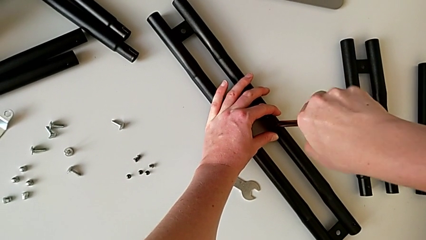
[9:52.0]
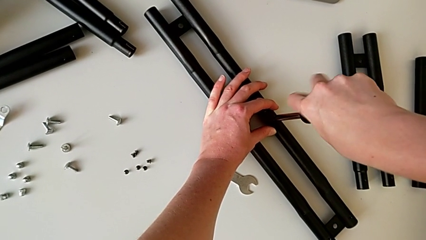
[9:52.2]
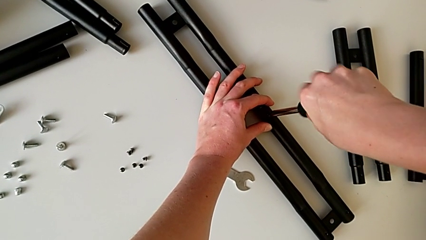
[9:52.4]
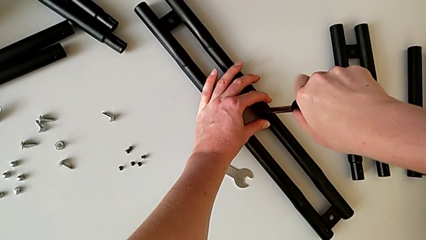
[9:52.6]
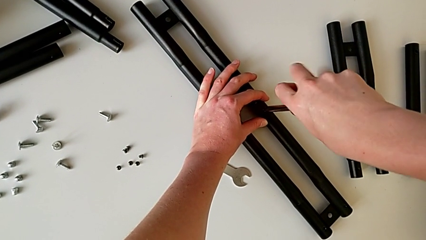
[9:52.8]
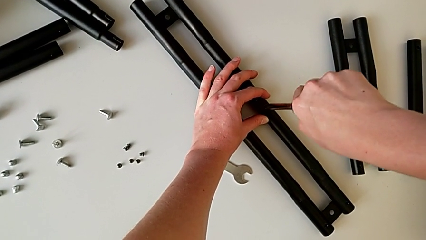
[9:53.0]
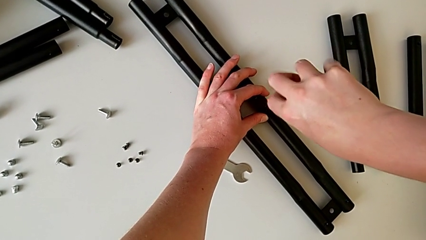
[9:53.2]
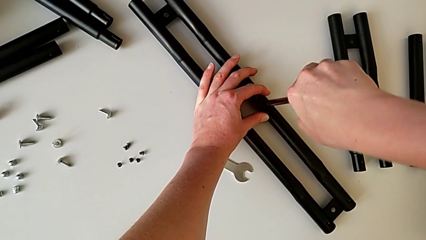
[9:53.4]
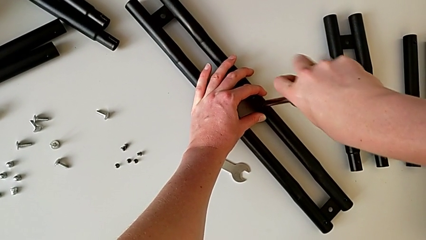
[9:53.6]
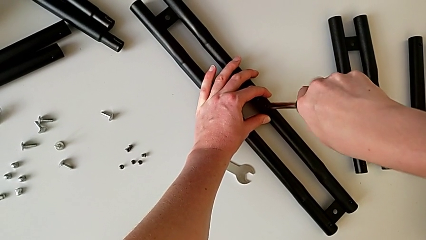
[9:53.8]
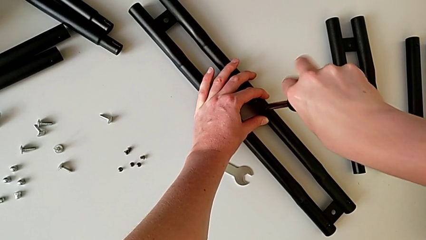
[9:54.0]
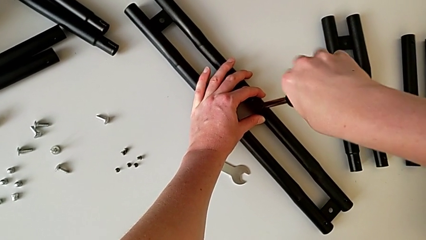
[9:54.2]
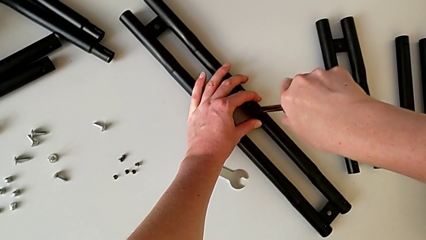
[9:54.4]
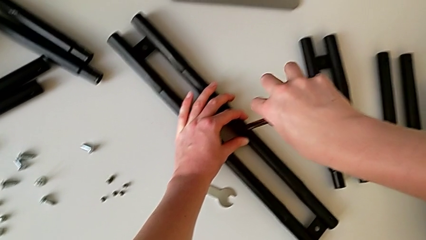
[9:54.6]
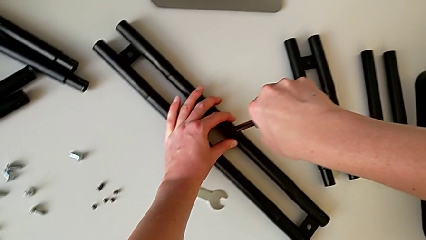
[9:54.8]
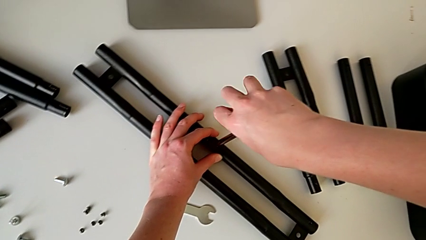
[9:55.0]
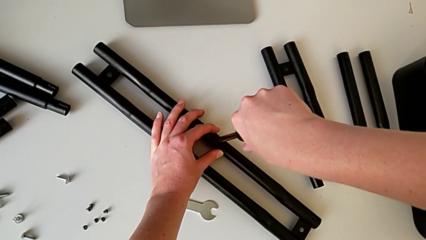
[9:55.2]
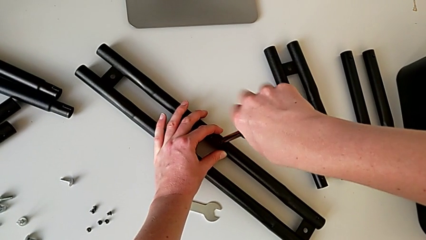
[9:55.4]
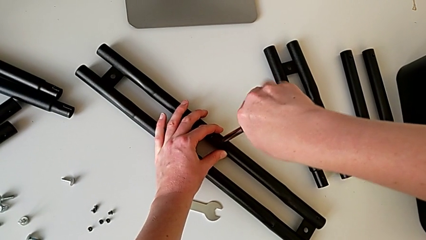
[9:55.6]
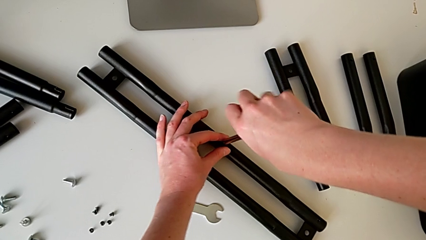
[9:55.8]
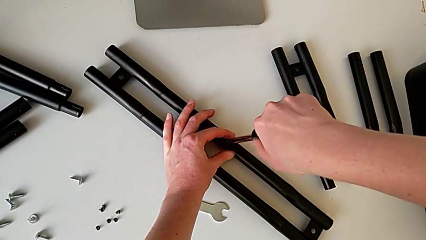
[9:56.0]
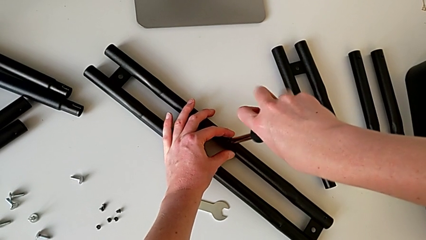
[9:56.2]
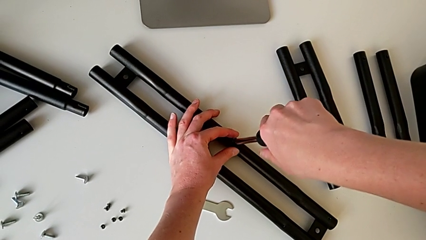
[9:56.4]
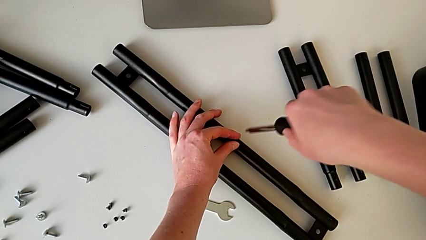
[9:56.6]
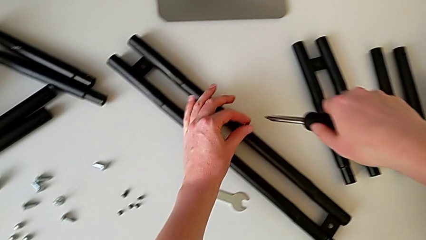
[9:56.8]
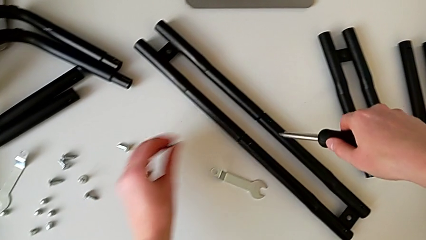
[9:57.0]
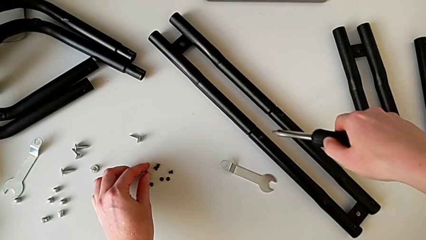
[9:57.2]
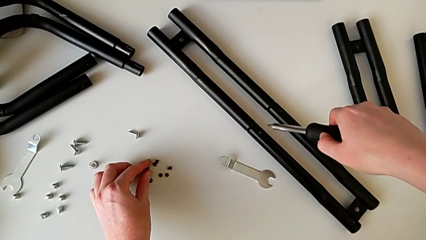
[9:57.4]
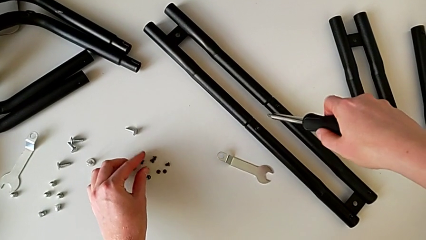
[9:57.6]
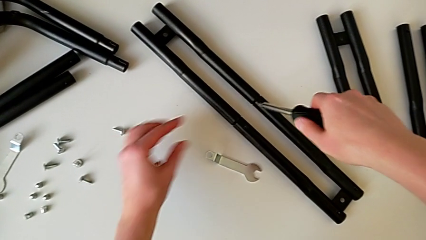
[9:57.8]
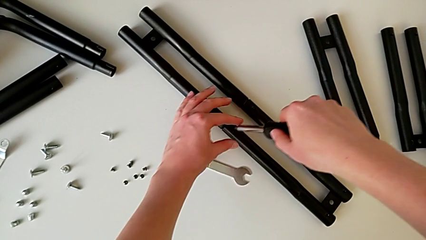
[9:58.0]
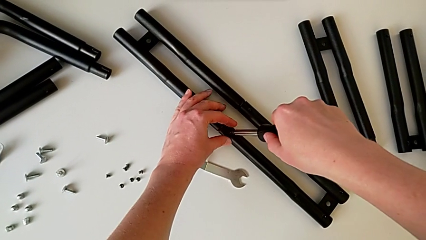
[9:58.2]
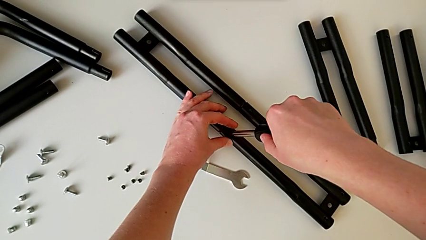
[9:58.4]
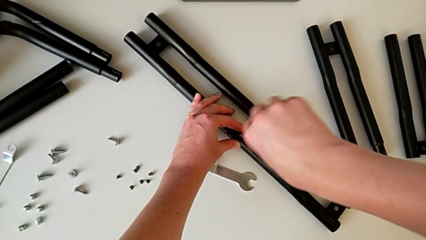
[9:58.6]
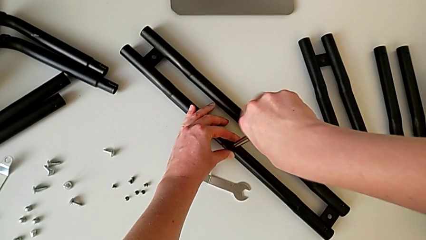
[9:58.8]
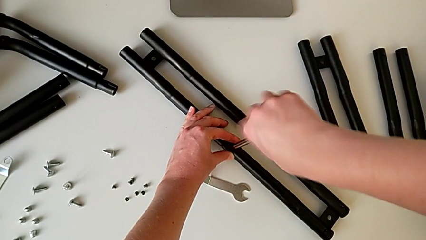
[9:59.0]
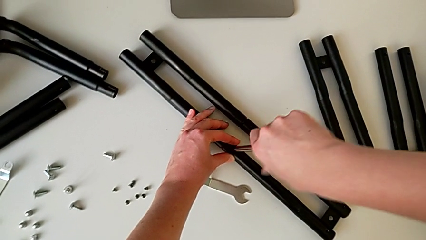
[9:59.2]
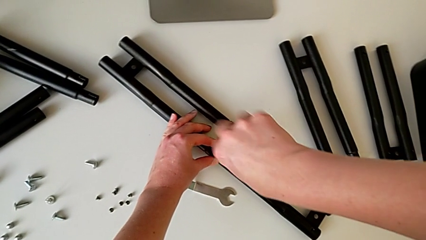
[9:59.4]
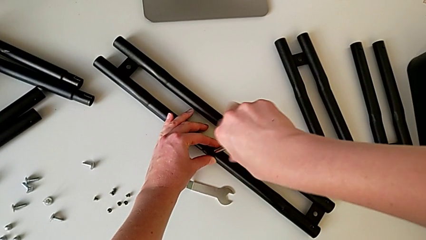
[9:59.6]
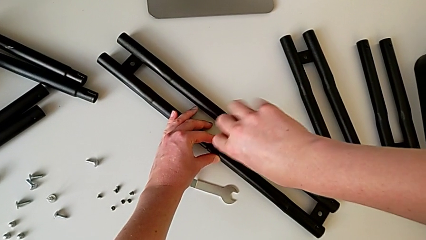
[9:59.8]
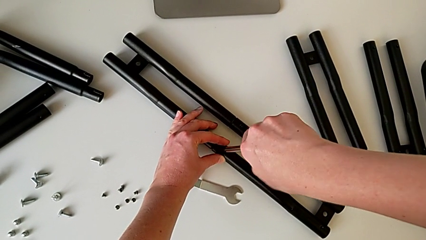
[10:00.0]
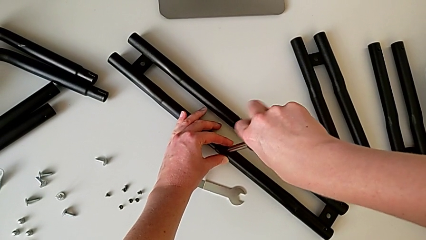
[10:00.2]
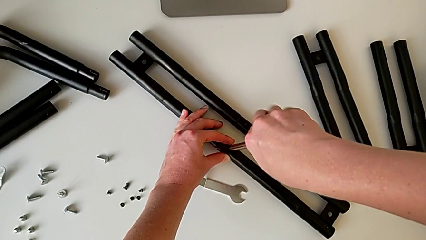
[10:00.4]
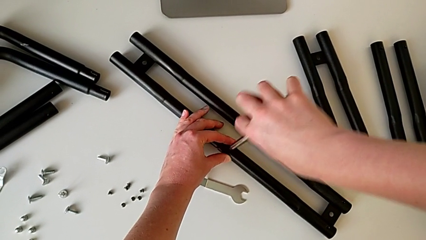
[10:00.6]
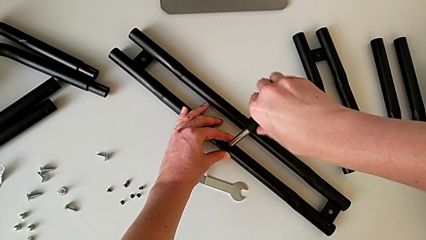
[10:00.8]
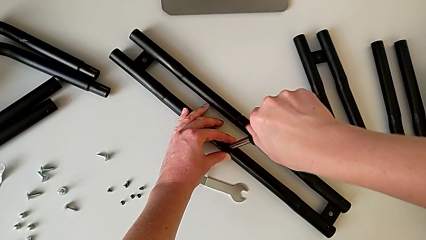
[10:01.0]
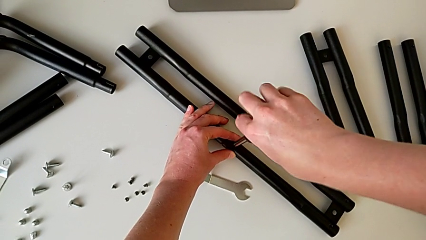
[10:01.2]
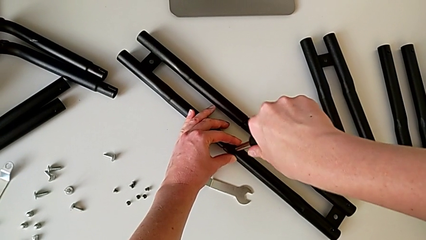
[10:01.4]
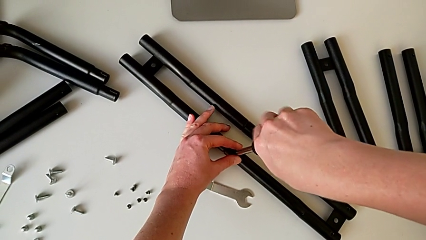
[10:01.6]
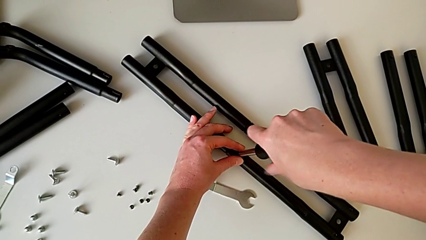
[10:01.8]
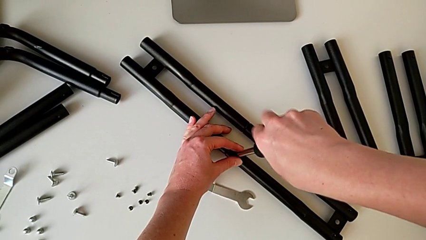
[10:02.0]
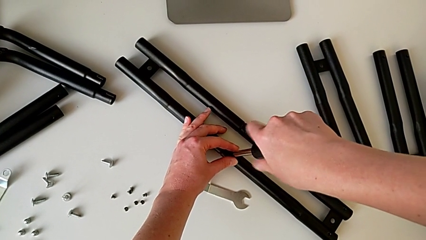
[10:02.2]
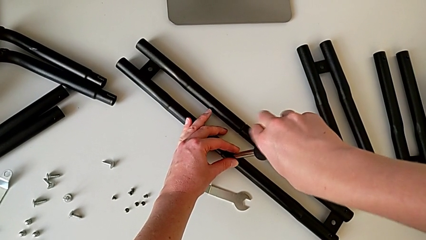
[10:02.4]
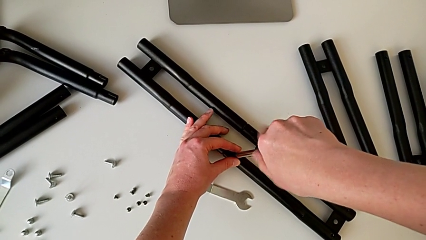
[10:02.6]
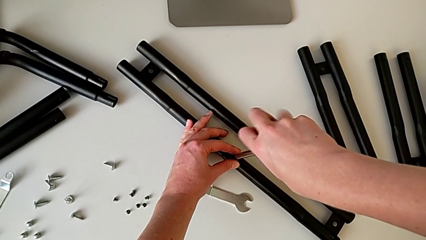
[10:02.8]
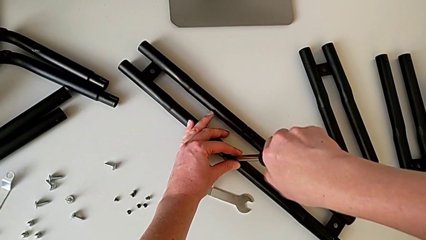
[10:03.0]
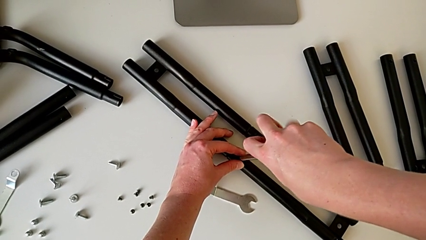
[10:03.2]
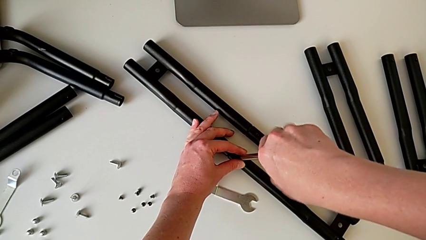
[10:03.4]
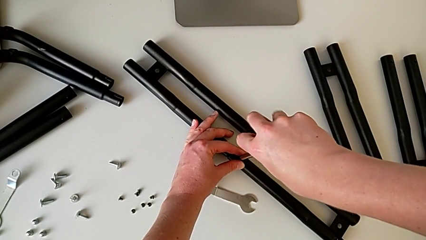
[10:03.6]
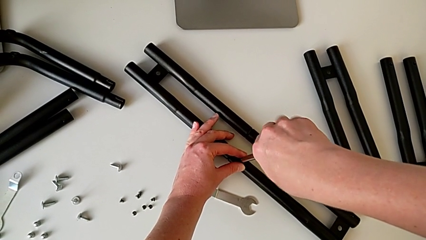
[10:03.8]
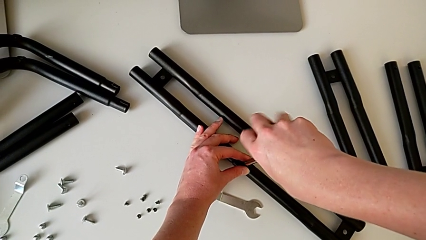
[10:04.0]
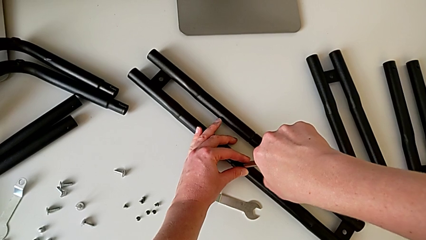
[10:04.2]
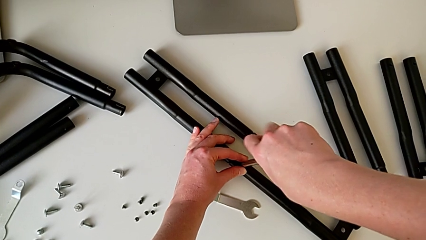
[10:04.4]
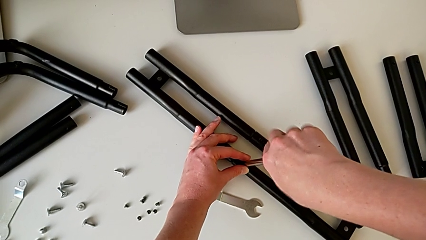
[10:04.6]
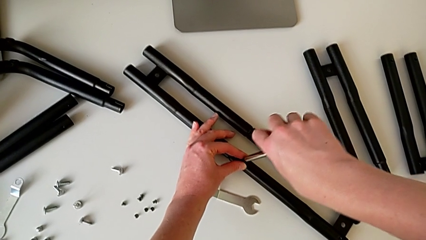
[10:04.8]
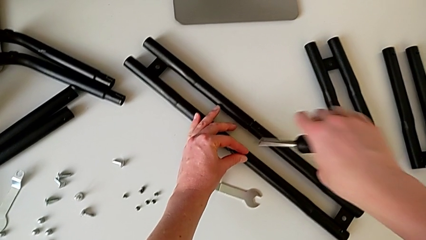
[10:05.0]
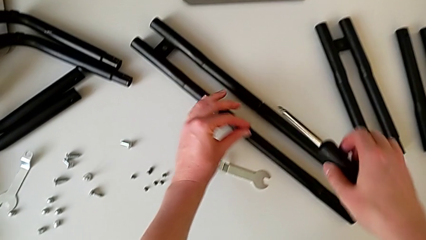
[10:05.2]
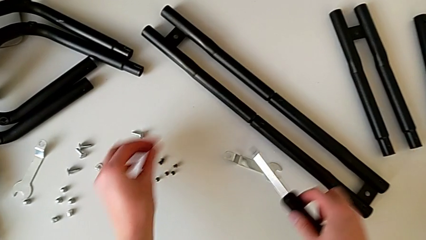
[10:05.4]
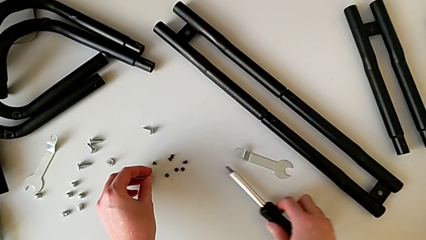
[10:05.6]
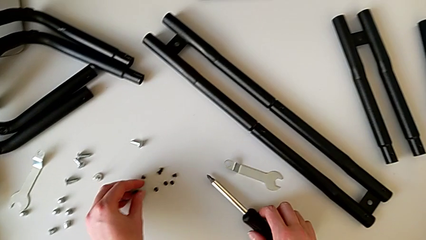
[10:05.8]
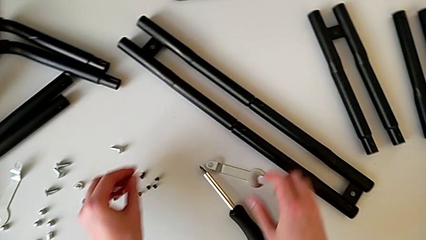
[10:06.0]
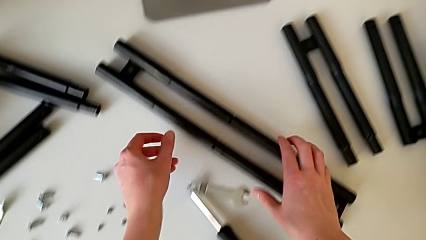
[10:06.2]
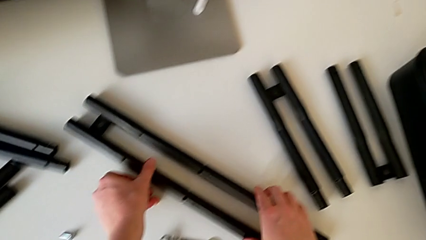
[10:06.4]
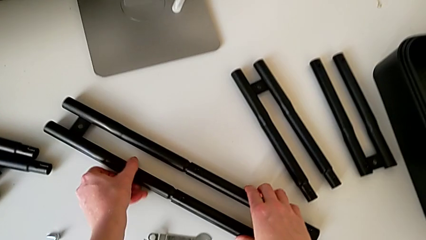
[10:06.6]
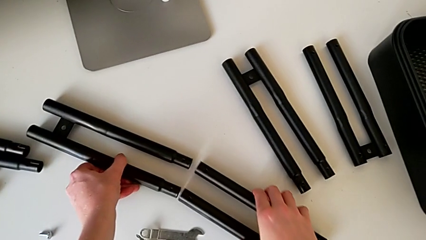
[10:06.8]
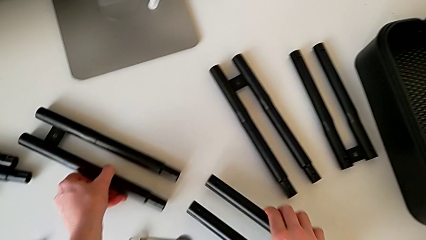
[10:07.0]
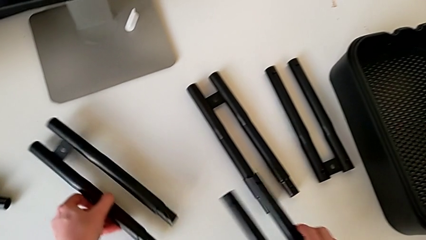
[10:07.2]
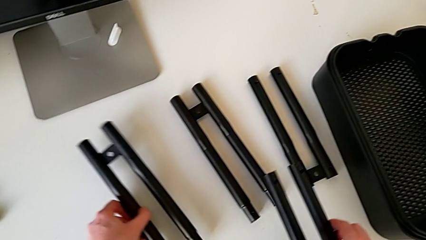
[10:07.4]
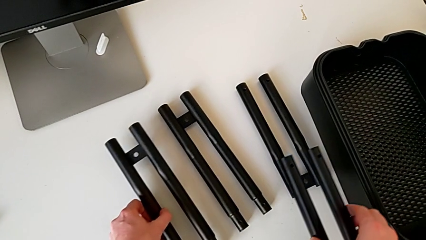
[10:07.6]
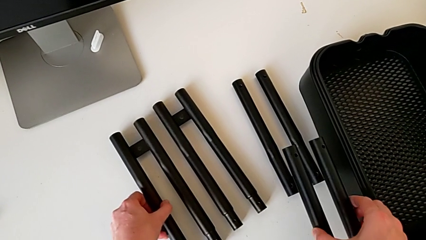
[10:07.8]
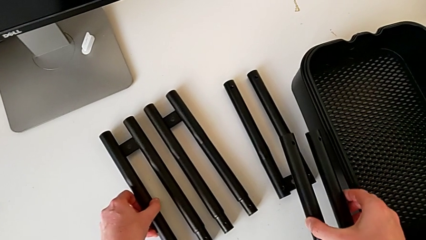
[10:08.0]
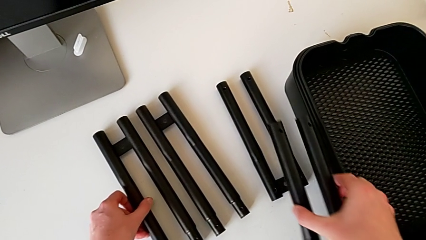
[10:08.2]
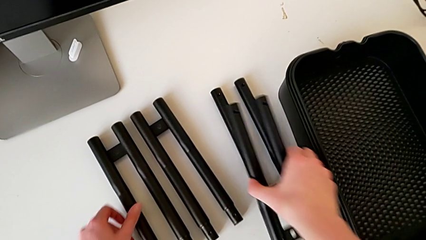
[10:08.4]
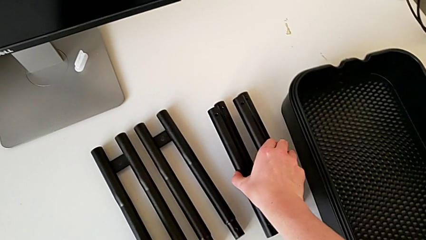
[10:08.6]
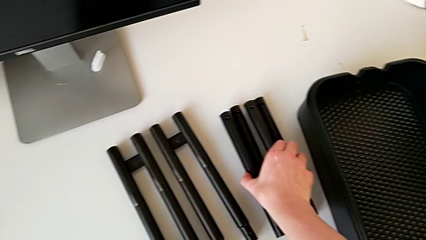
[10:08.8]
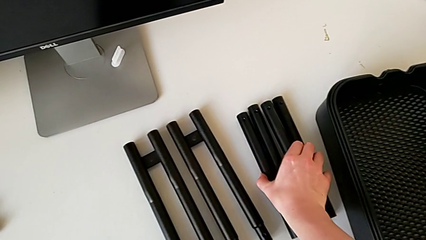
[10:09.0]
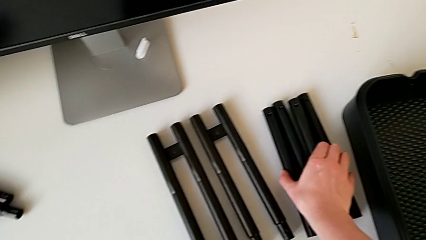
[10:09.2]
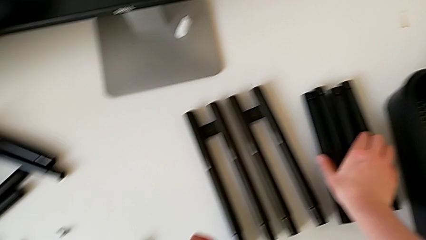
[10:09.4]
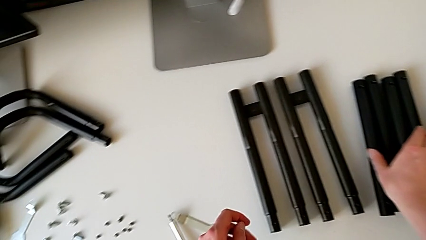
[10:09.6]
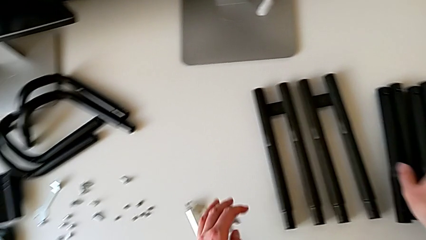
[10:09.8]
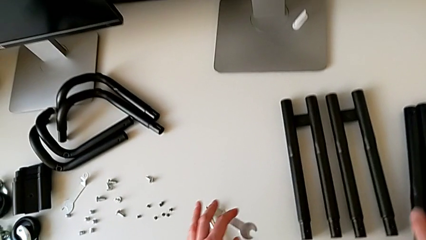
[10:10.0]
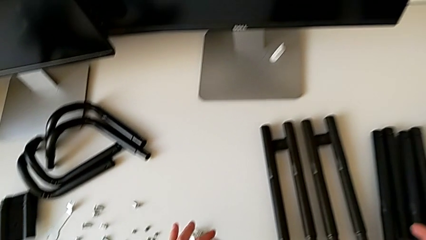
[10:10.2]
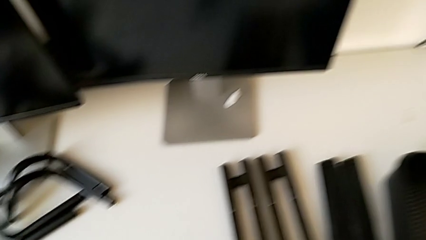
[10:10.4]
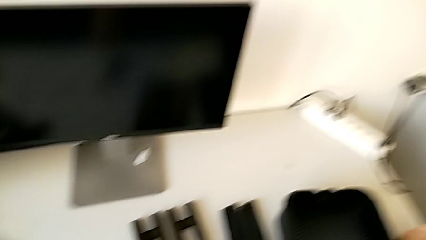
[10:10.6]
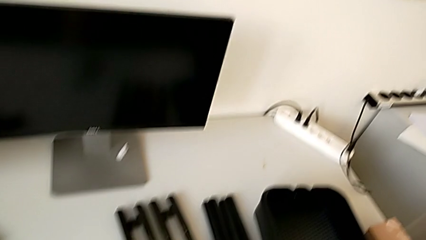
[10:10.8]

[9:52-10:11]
The camera wearer is disassembling the black bars. They unscrew the seventh leg, place it, unscrew the eighth leg, disassemble the leg and place the leg.
